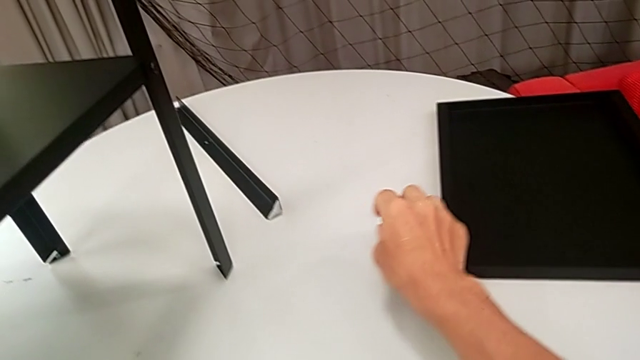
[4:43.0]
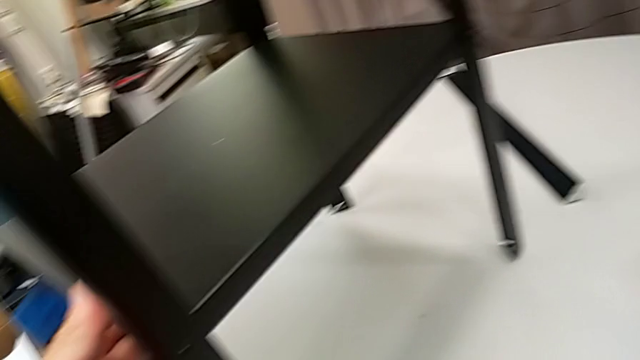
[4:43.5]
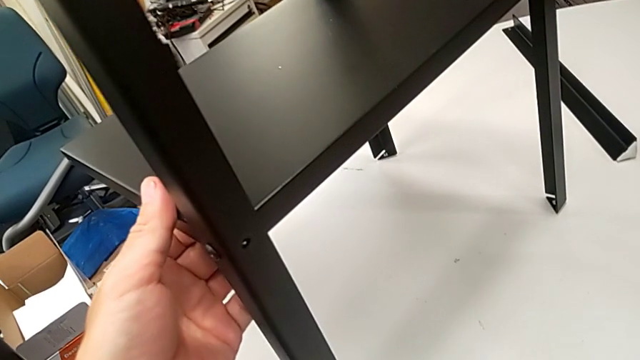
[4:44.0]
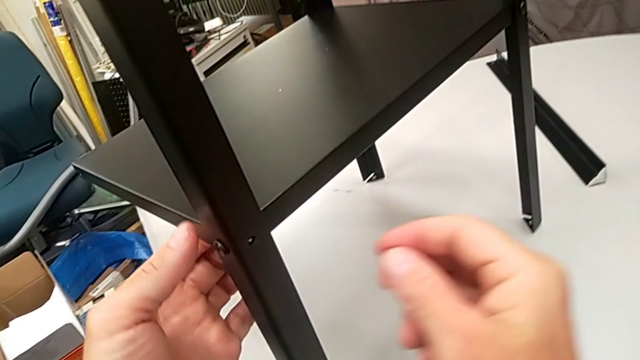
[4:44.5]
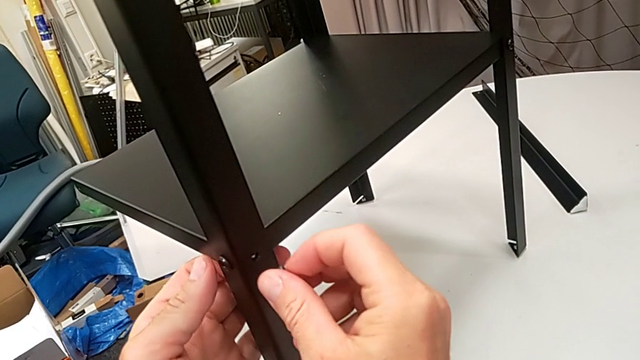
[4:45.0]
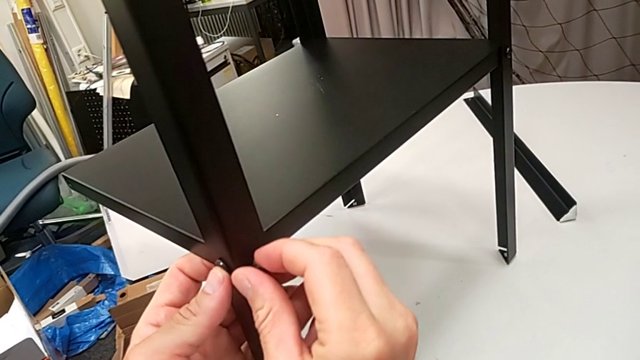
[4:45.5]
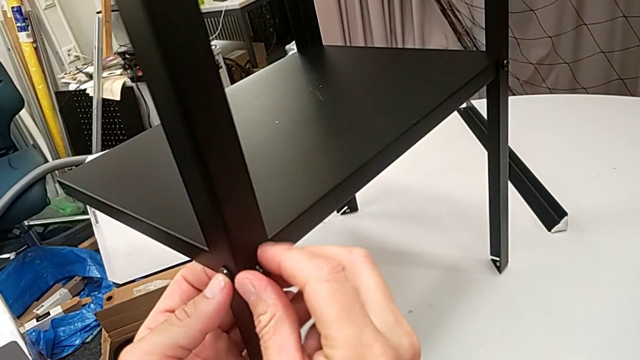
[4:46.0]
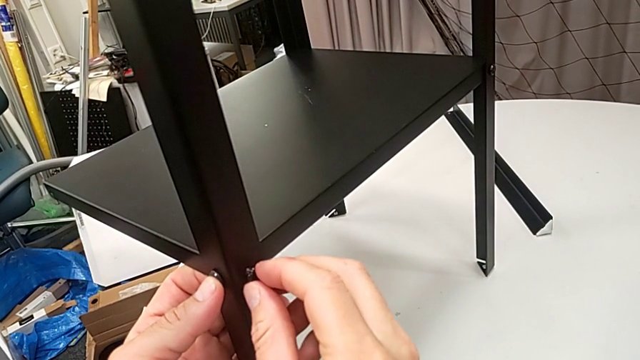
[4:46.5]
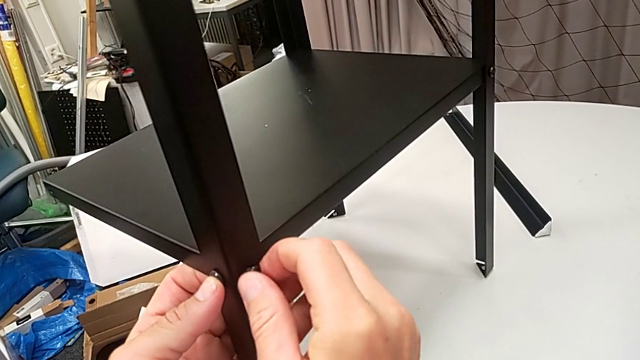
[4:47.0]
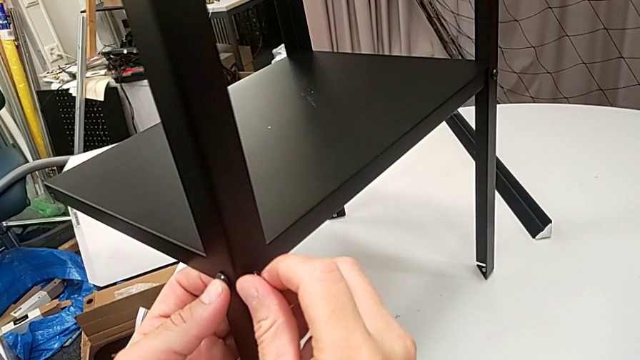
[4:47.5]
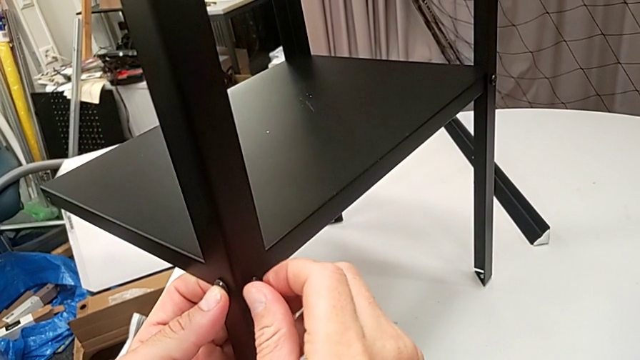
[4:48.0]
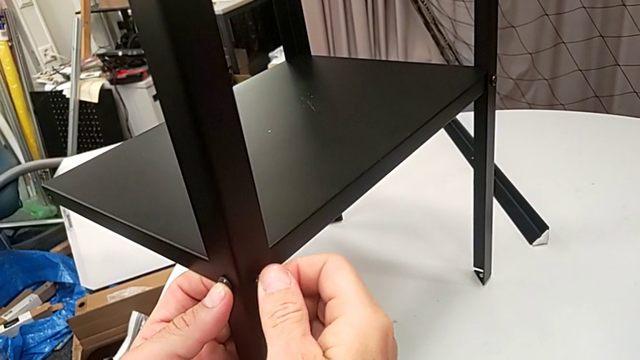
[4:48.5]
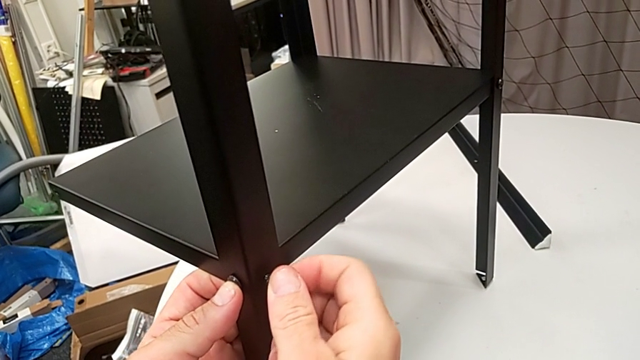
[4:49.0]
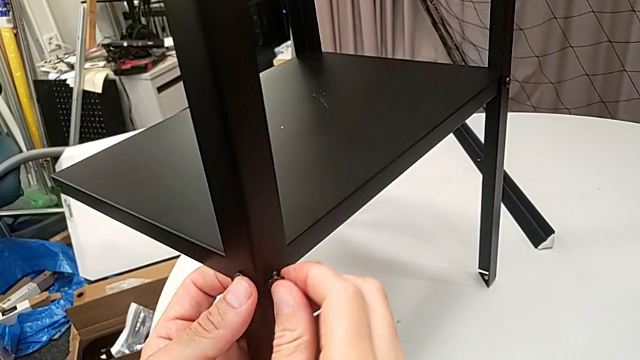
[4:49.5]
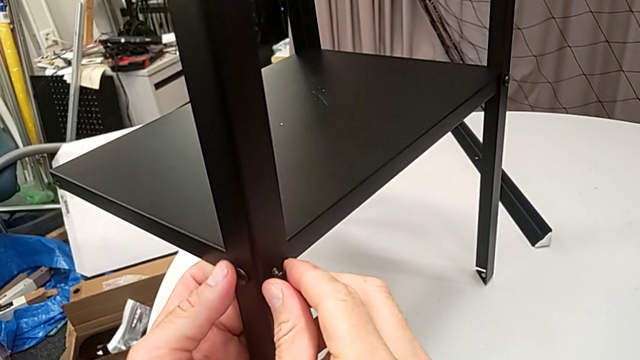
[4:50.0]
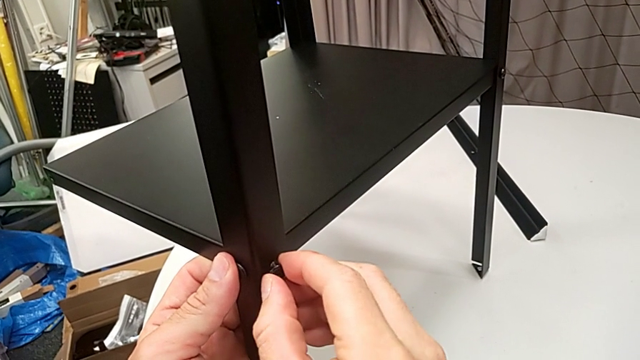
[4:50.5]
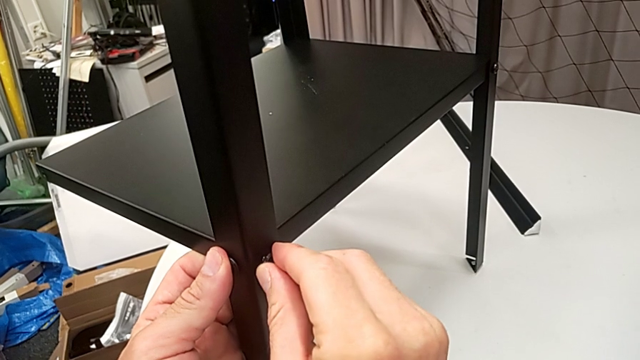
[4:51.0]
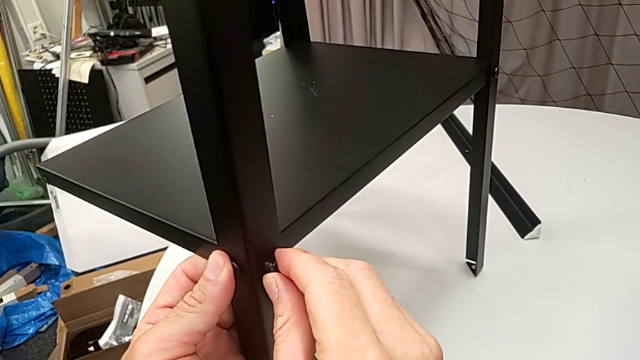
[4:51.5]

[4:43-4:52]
The camera wearer is assembling the legs of the nightstand. They grab the hex socket head, insert it and begin to screw it.

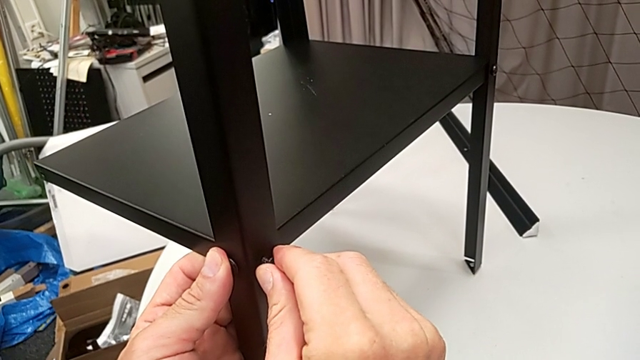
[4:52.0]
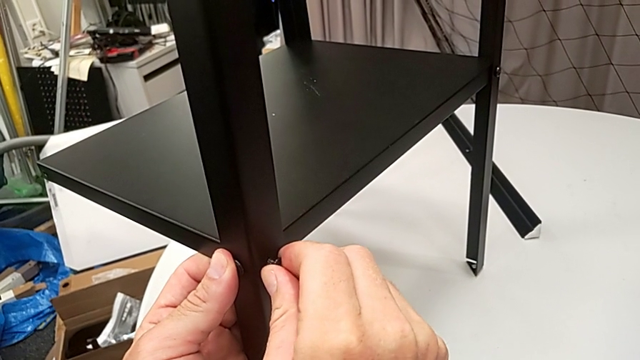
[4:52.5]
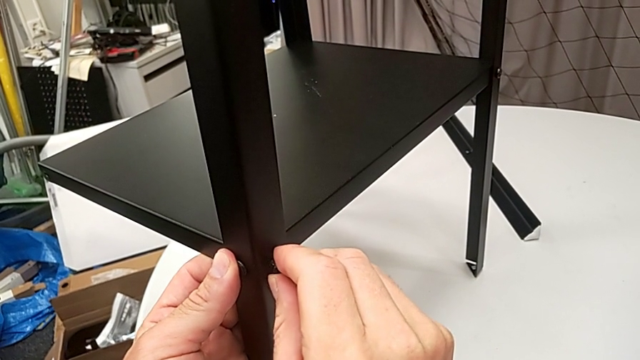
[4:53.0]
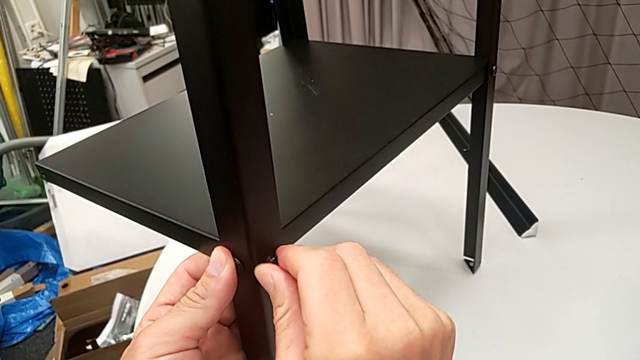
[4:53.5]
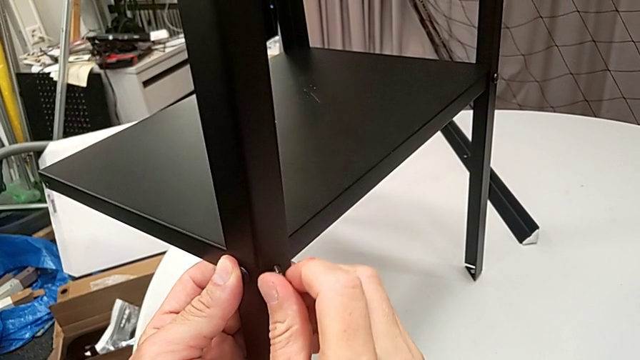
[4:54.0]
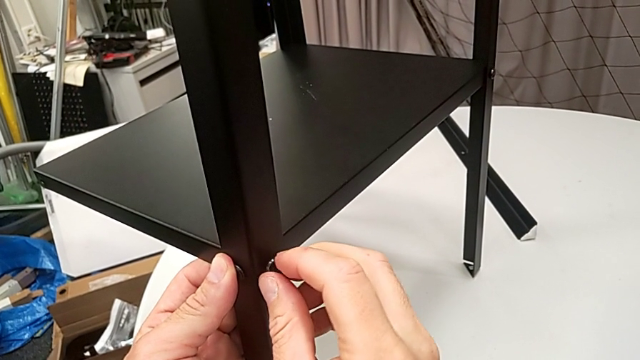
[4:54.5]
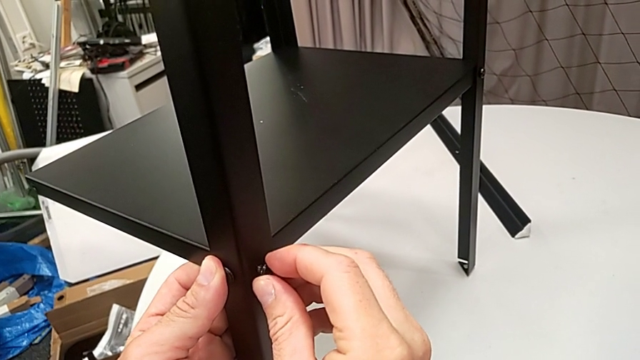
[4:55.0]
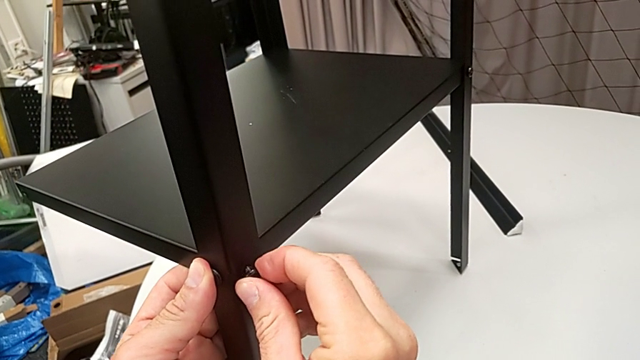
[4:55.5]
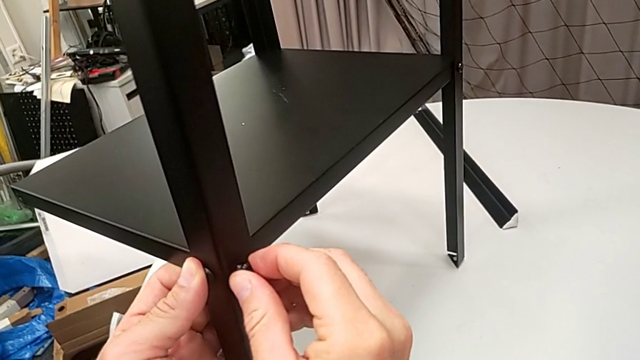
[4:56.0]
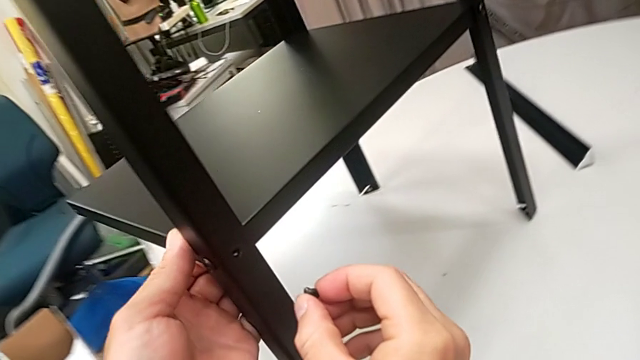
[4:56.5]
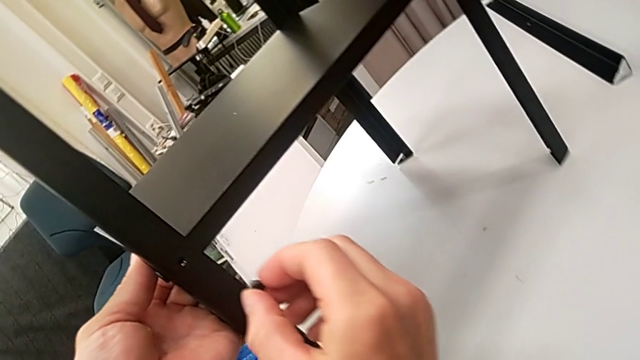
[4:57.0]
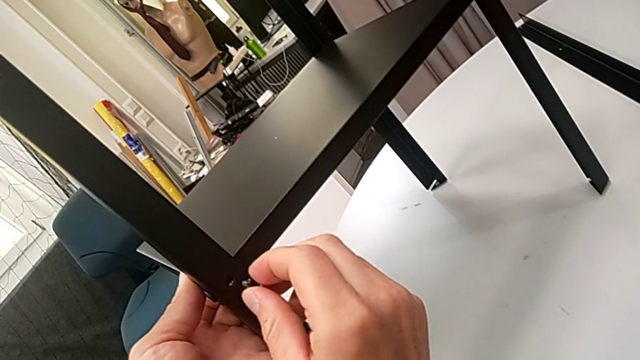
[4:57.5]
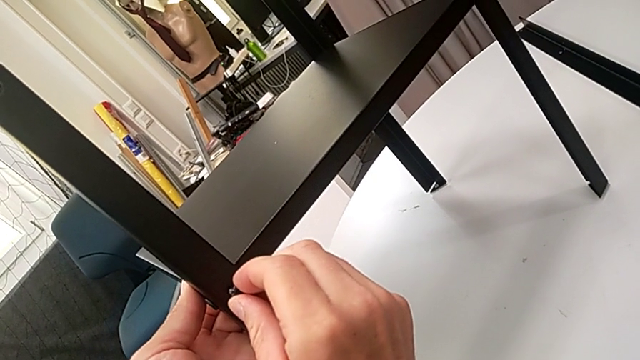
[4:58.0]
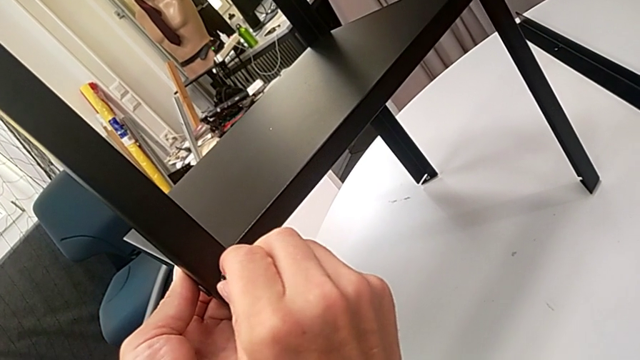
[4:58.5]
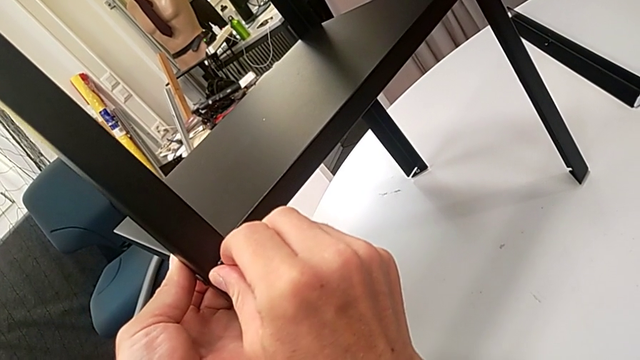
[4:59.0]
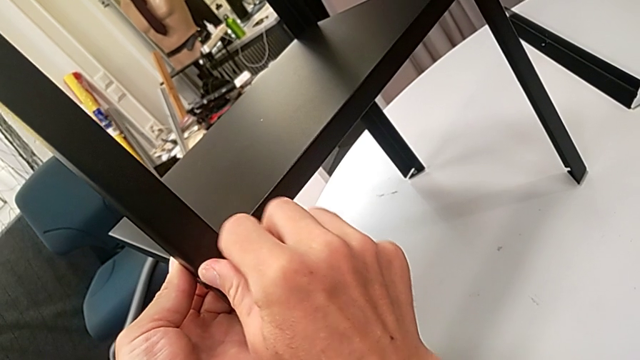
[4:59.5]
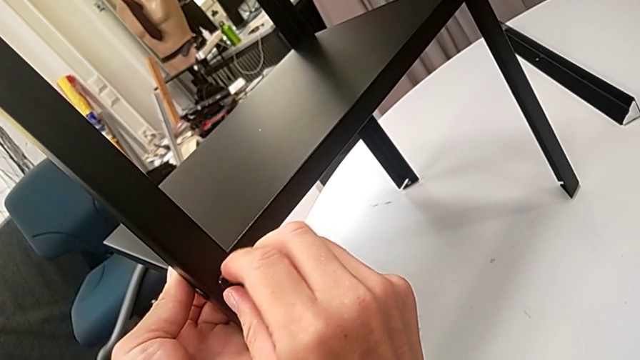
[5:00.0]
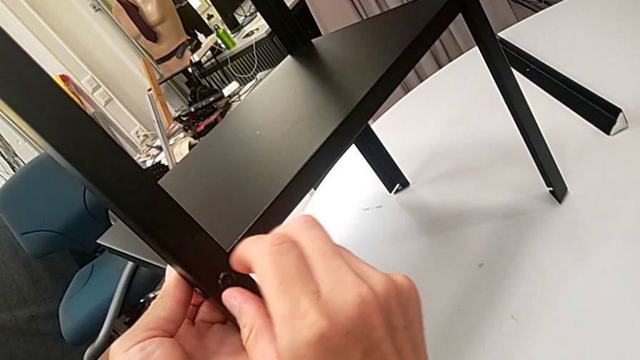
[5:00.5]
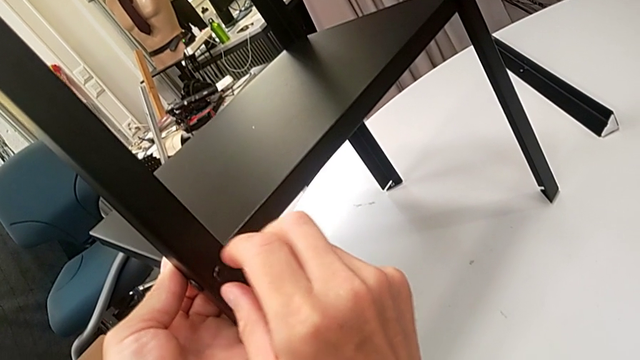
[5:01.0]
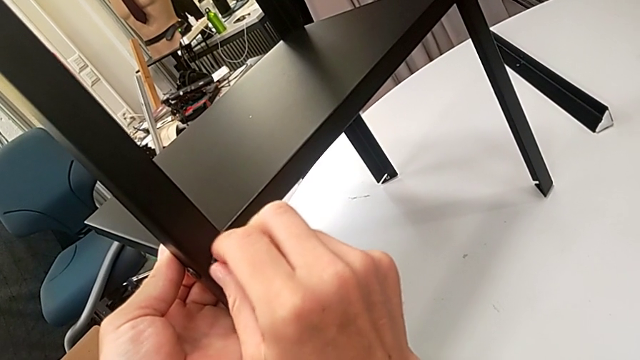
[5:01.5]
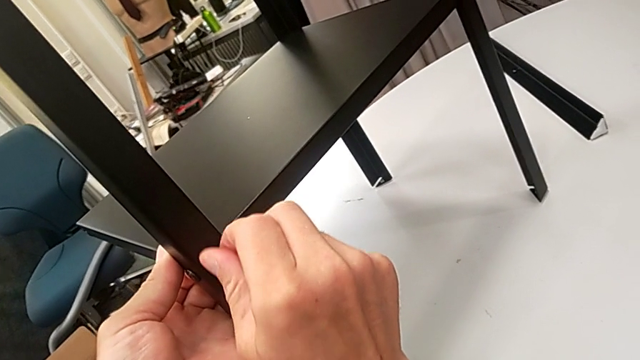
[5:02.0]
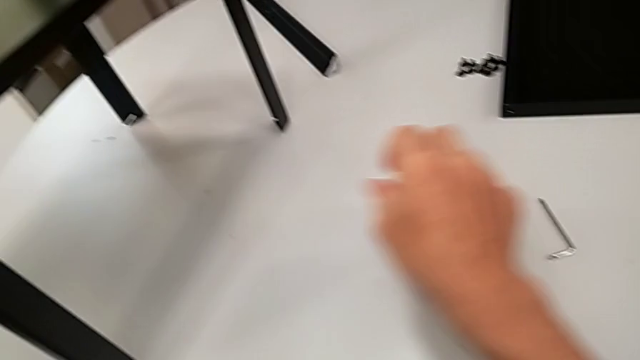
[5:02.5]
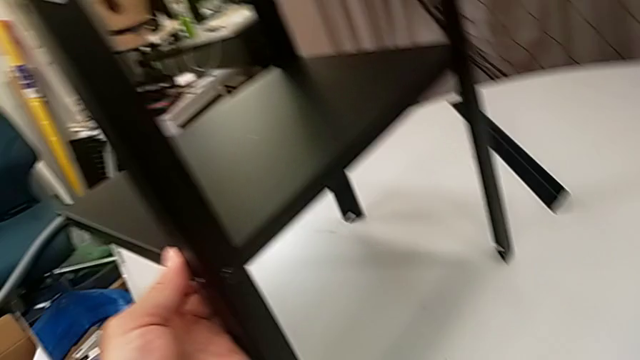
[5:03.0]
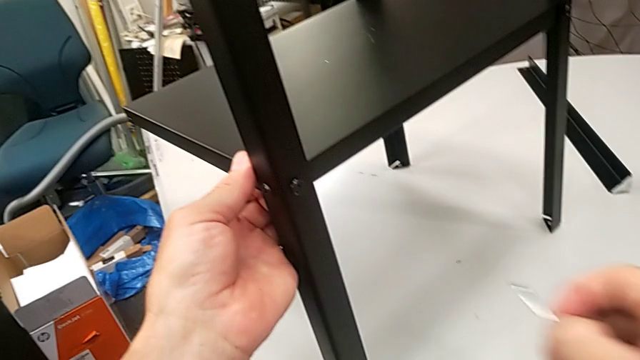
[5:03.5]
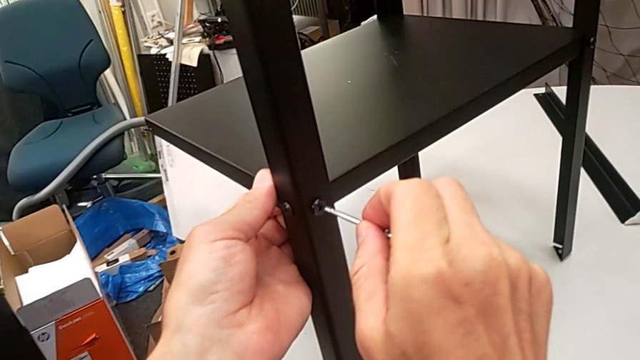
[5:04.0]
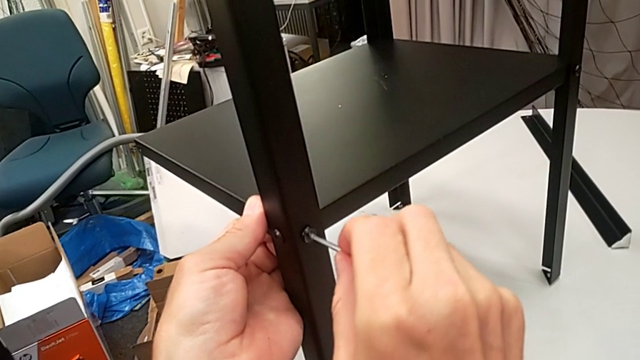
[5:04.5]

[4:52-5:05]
The camera wearer is assembling the legs of the nightstand. They keep screwing the hex socket head, grab the Allen wrench and insert it.
